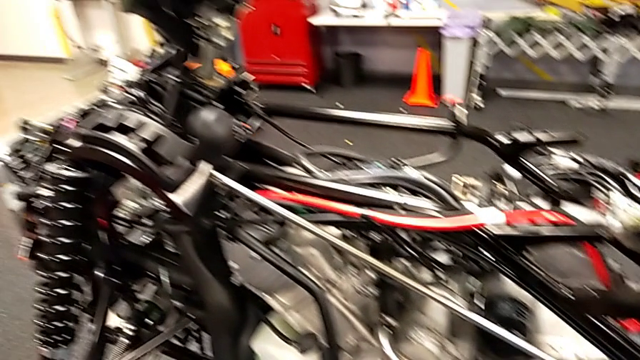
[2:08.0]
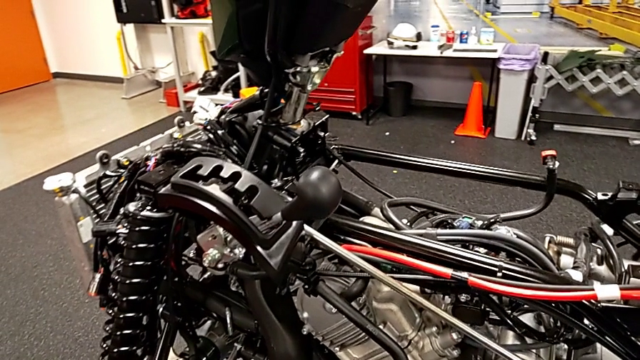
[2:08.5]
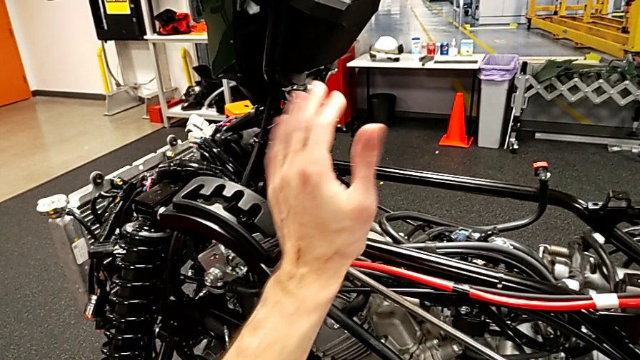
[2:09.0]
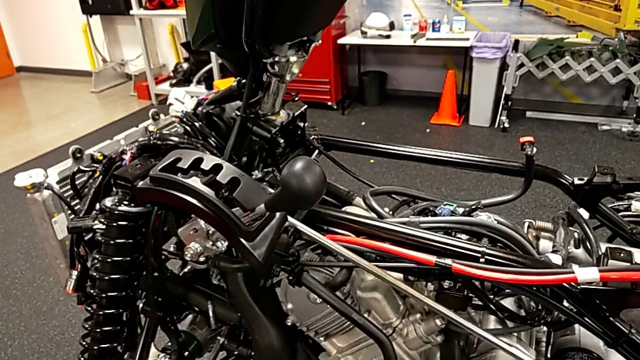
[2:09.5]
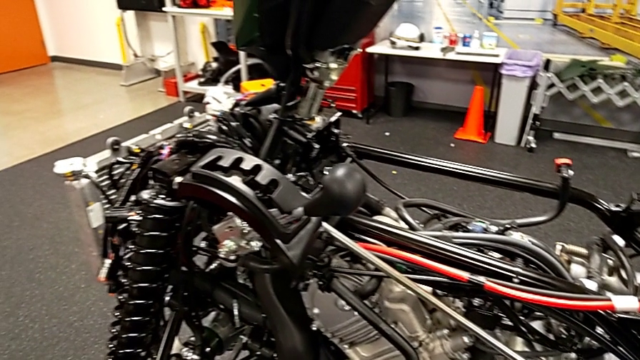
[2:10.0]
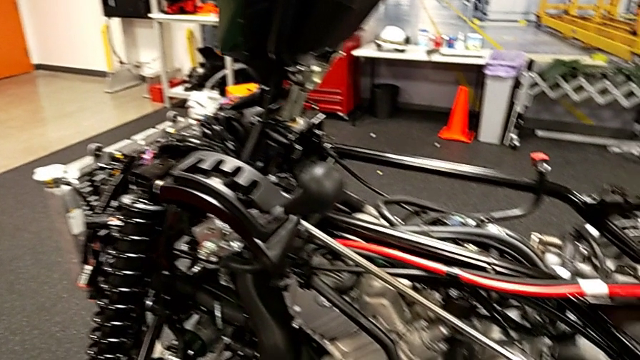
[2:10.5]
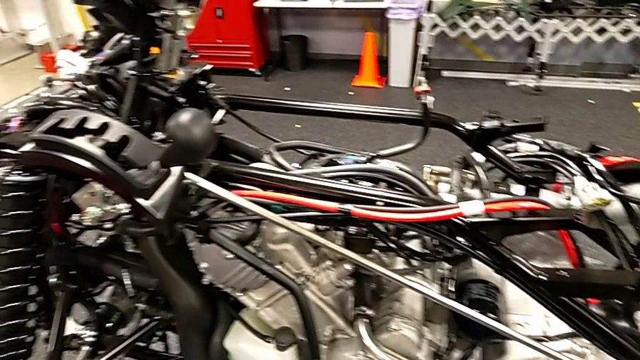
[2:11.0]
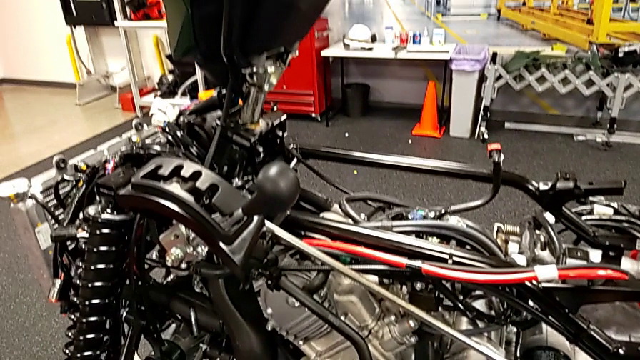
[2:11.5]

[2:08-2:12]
The camera wearer is checking all the positions of the gear. They touch the lever.

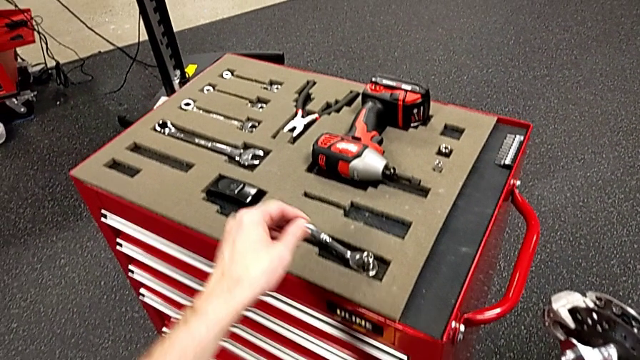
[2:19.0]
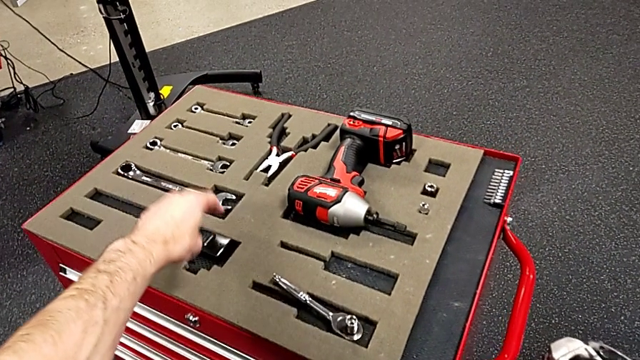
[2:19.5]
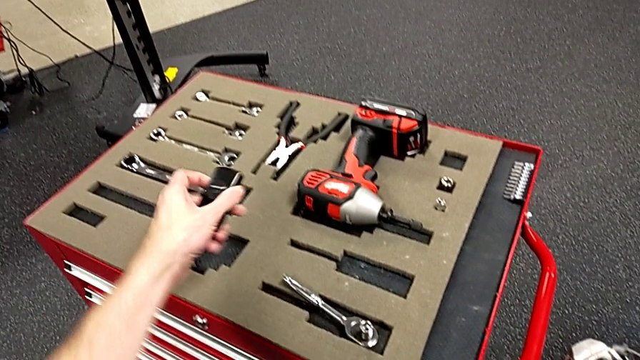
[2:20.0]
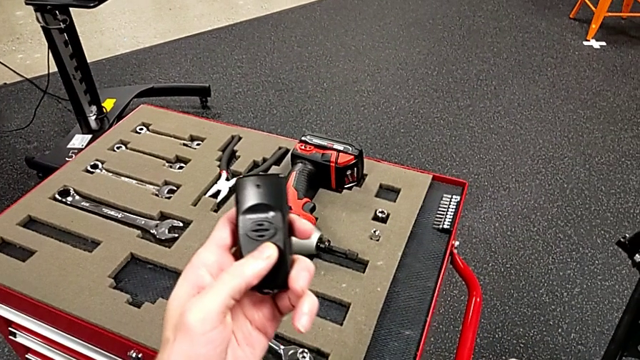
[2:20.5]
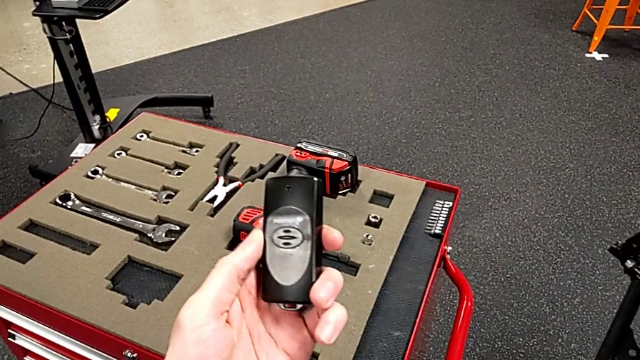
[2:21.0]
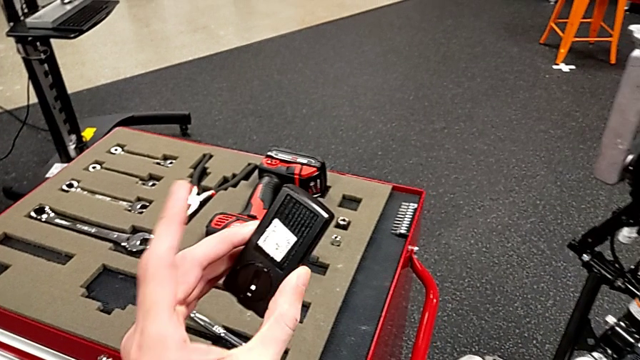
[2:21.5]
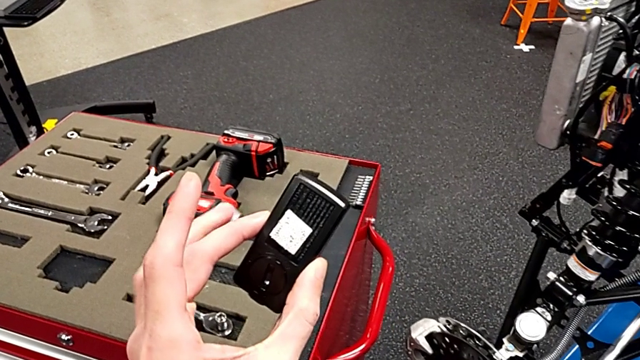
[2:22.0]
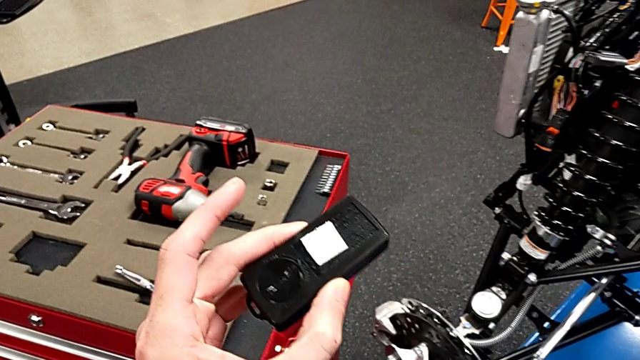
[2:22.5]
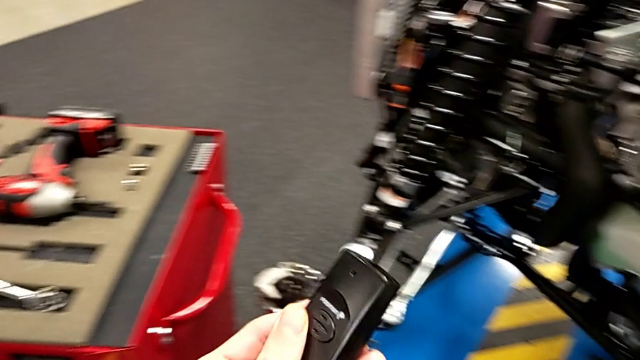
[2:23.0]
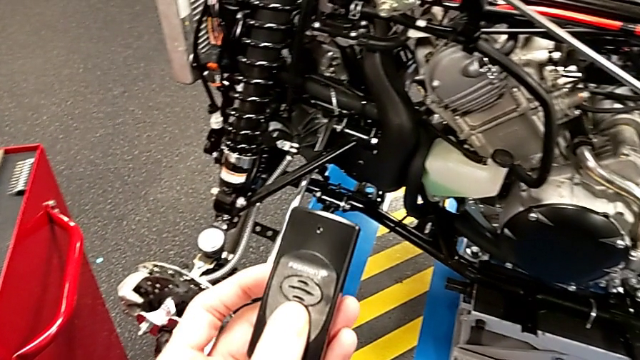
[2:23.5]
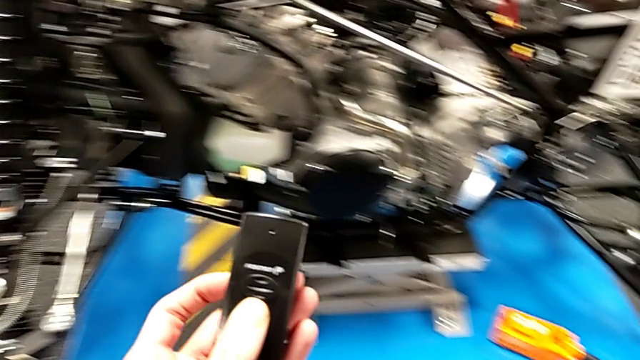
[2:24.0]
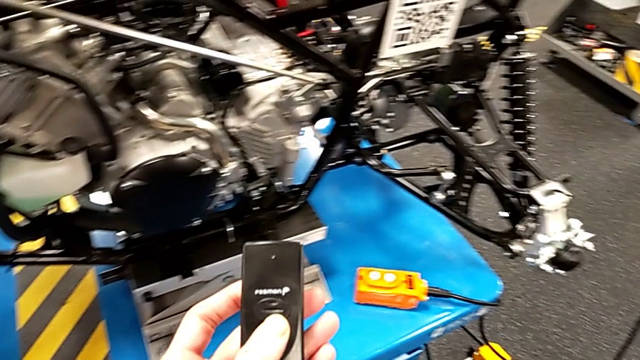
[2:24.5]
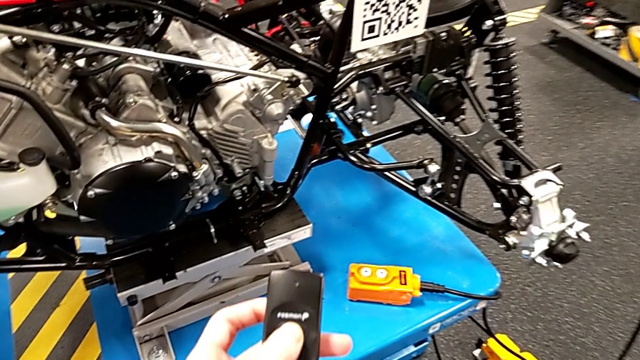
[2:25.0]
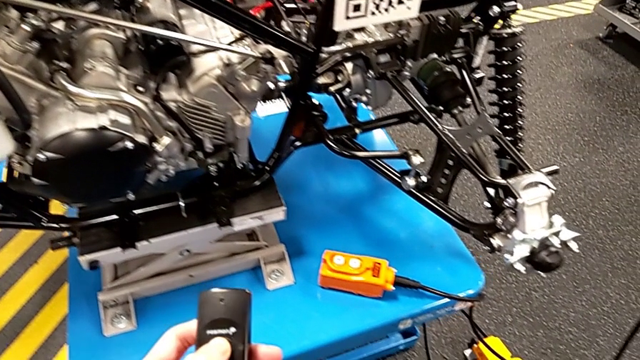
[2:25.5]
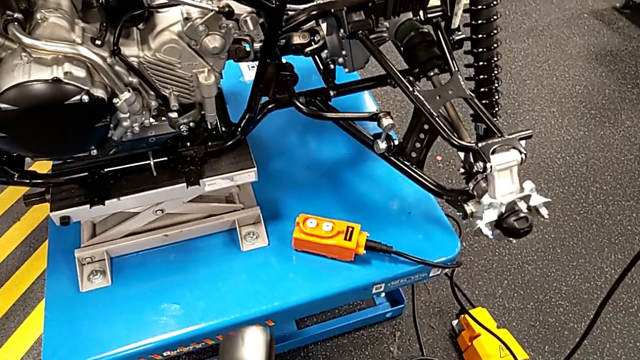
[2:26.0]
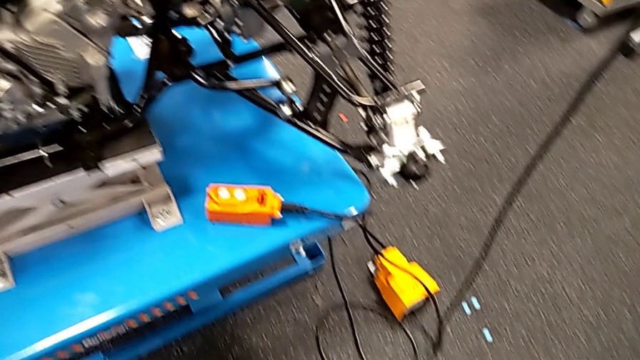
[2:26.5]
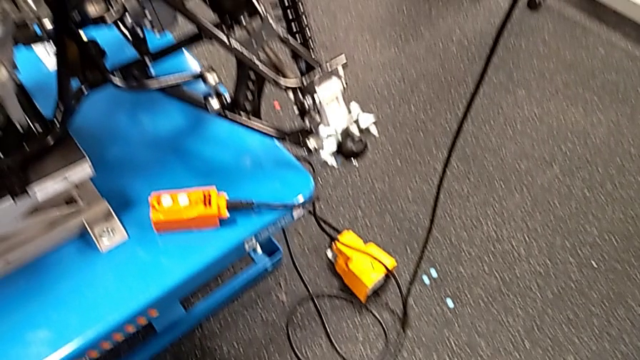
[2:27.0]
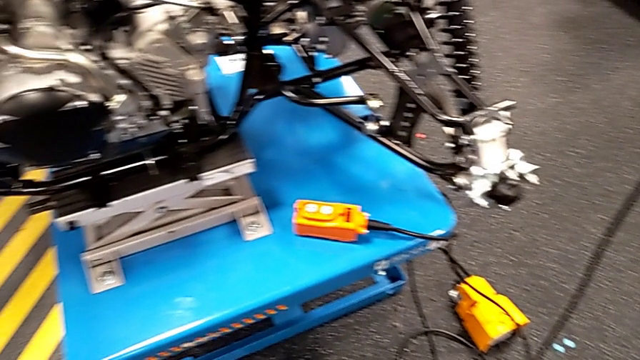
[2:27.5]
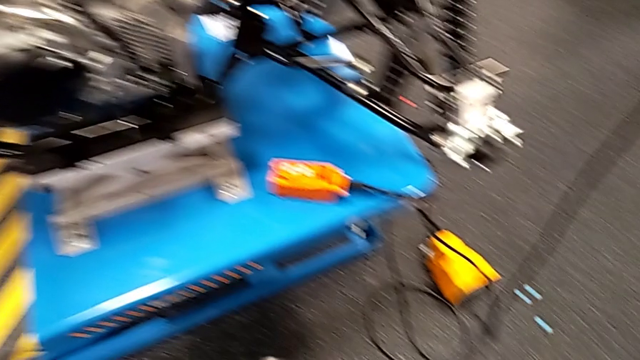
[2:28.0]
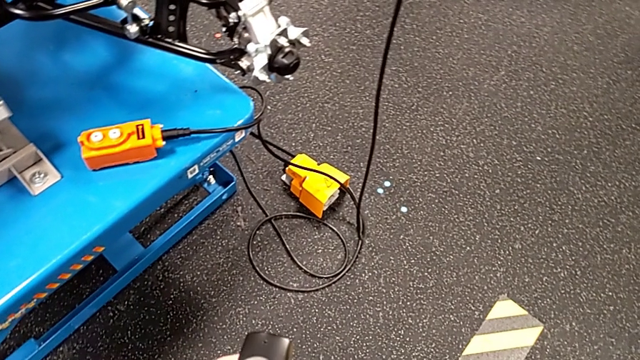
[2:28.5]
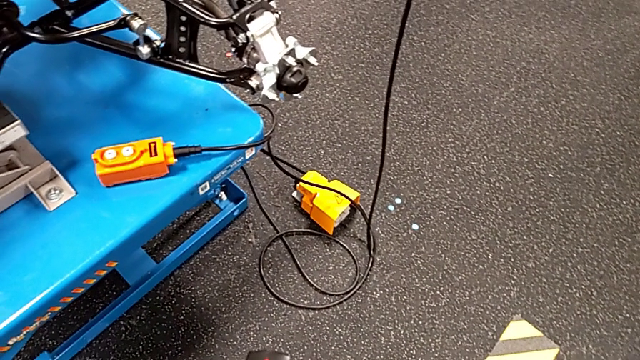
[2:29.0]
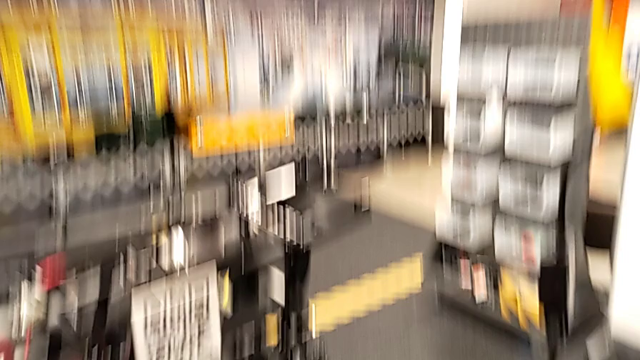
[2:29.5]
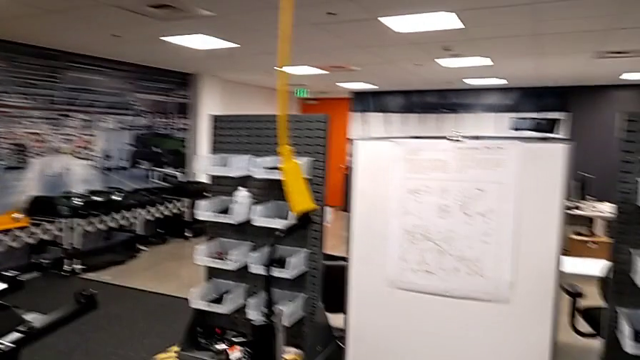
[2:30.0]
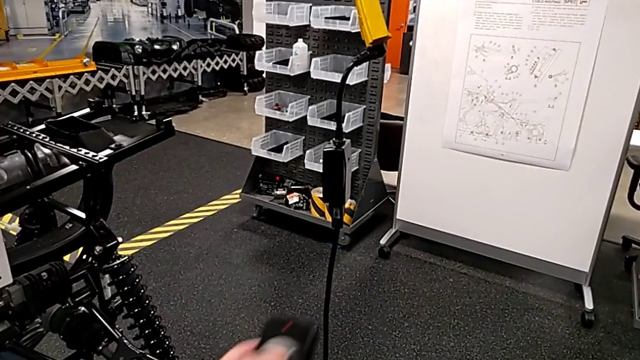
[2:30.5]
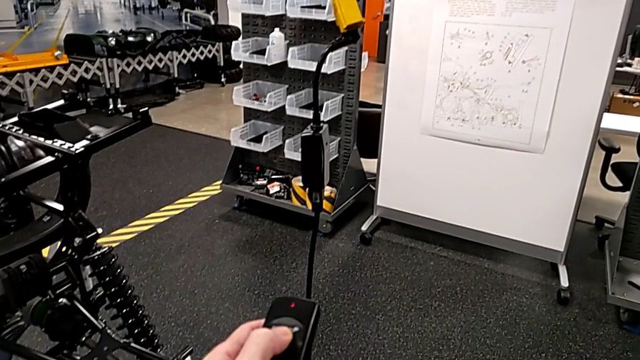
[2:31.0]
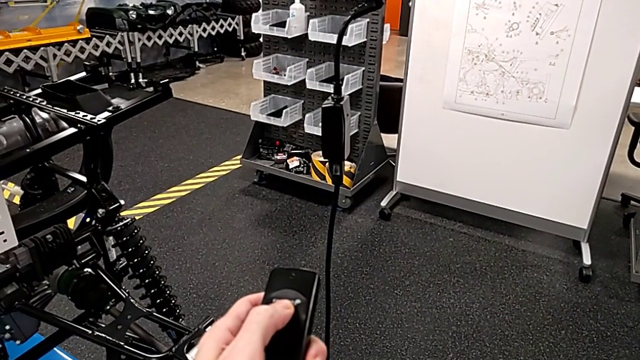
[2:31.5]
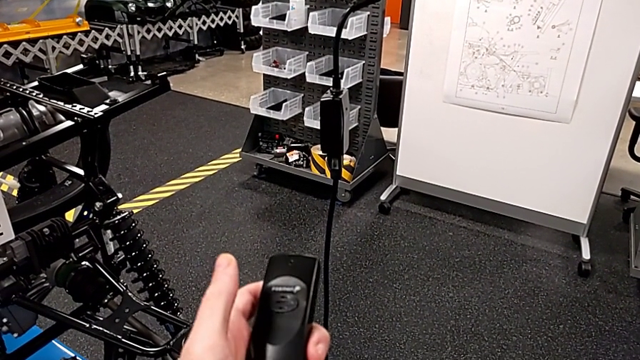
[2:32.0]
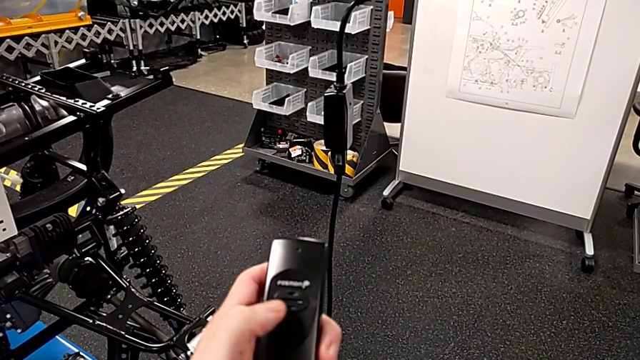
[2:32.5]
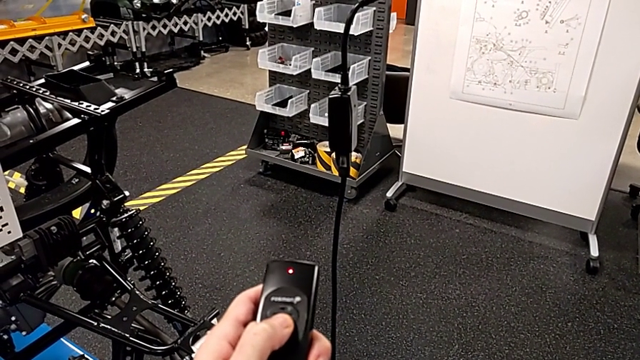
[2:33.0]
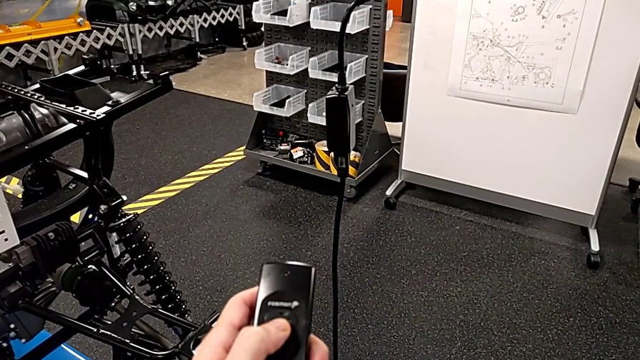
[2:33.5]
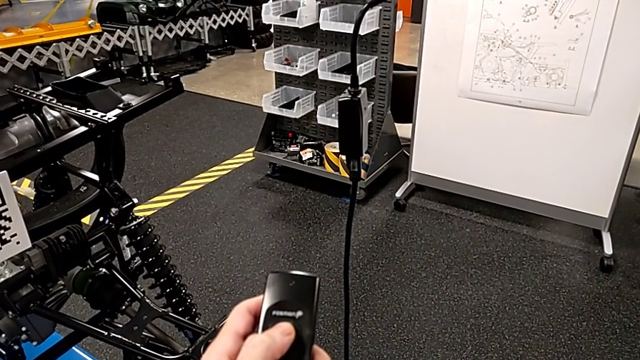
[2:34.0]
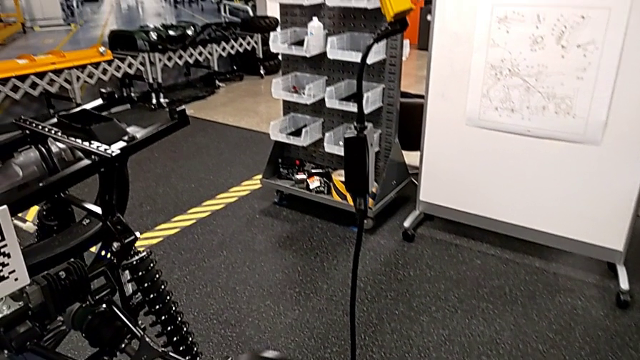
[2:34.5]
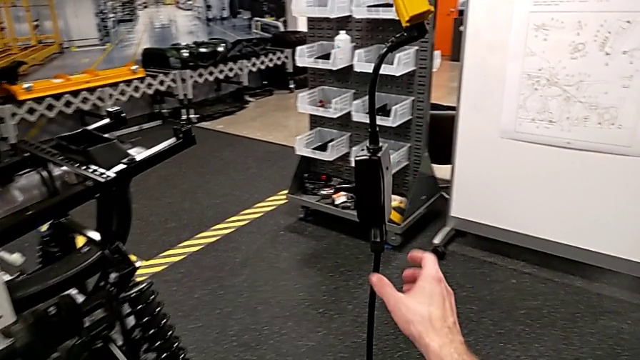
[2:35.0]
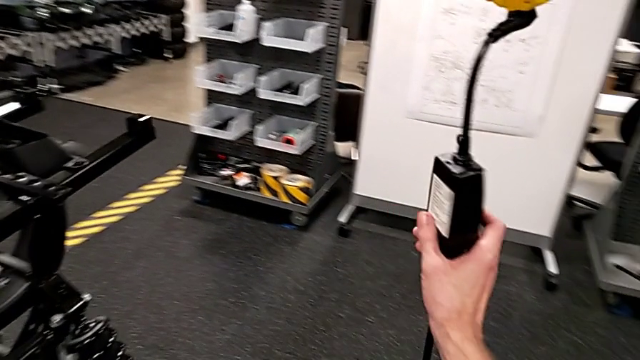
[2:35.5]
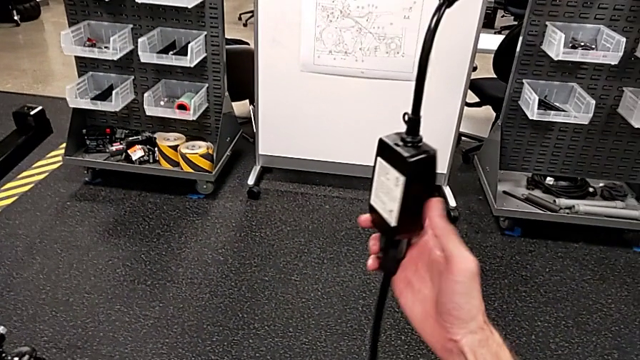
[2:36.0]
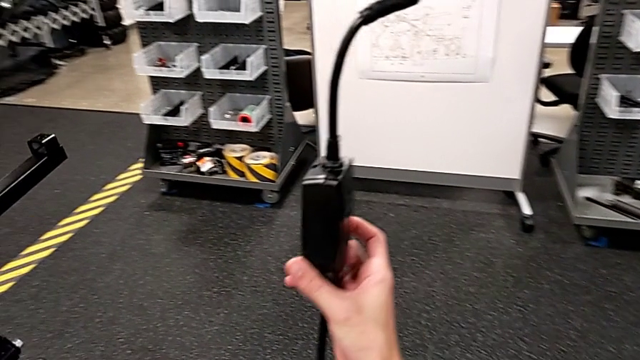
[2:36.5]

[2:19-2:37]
The camera wearer is pressing a button from the black box. They grab the black quality control bench, inspect it, press the quality control bench and rotate the battery box.
